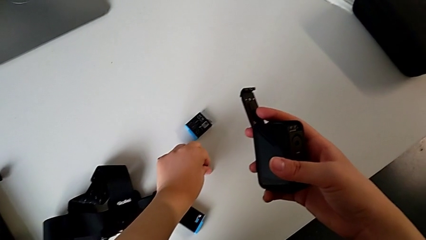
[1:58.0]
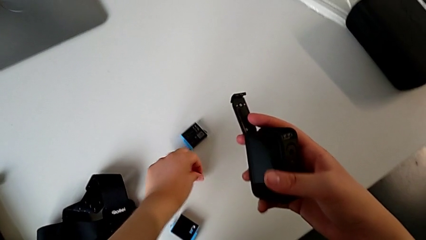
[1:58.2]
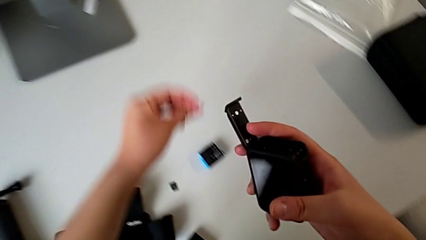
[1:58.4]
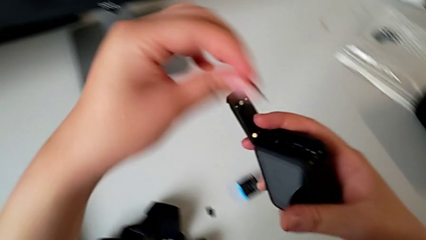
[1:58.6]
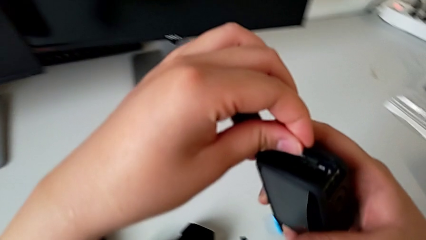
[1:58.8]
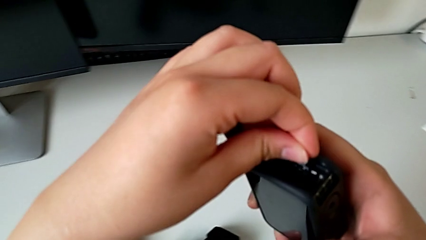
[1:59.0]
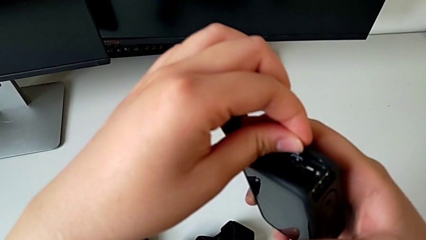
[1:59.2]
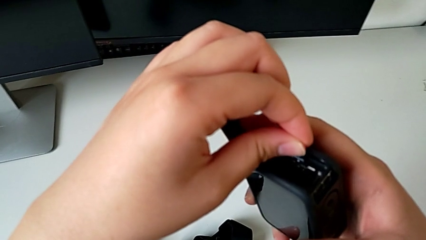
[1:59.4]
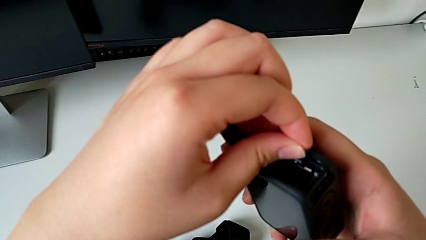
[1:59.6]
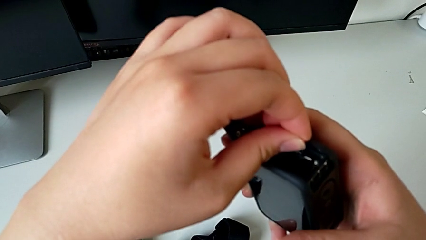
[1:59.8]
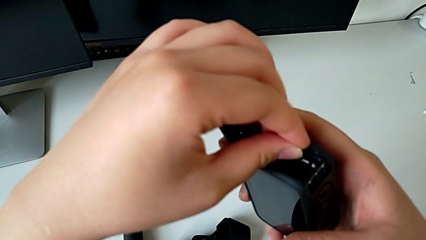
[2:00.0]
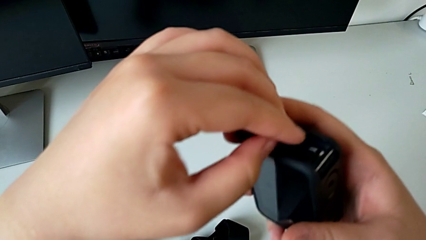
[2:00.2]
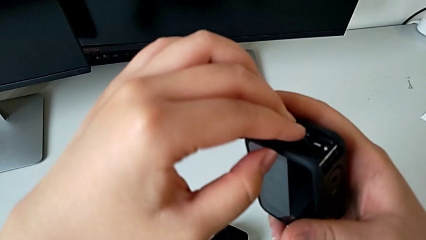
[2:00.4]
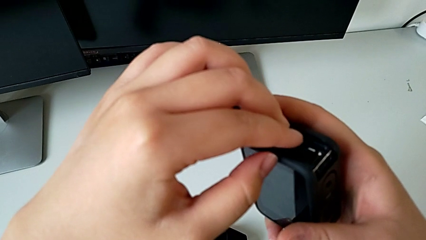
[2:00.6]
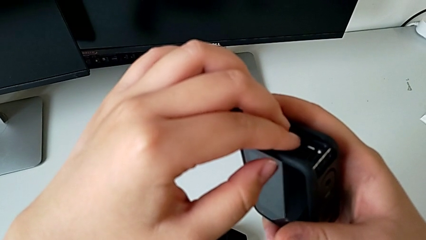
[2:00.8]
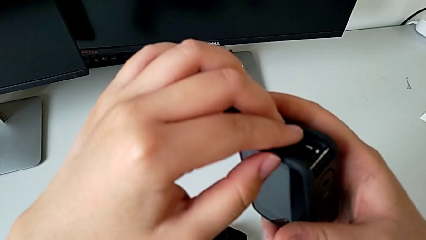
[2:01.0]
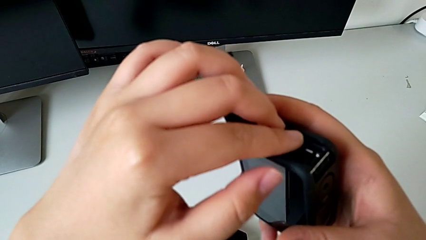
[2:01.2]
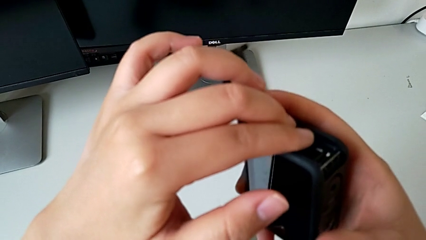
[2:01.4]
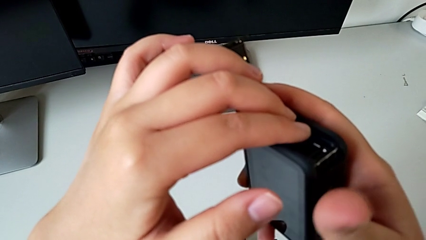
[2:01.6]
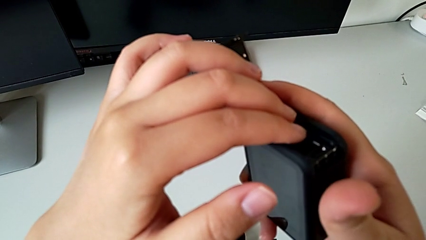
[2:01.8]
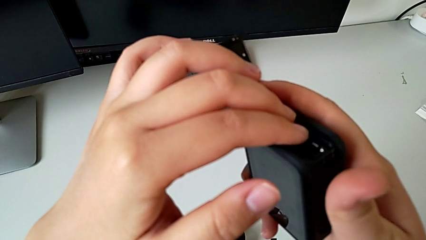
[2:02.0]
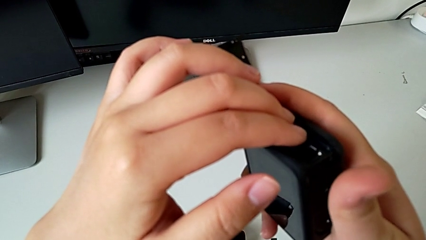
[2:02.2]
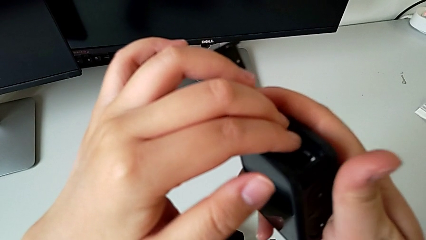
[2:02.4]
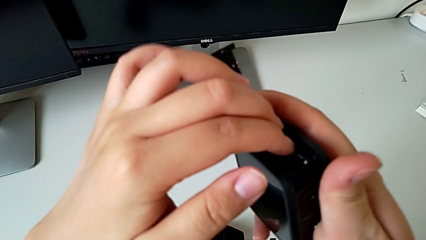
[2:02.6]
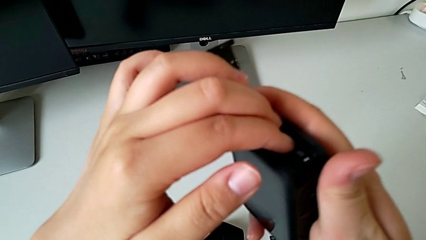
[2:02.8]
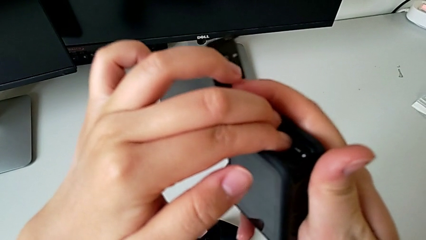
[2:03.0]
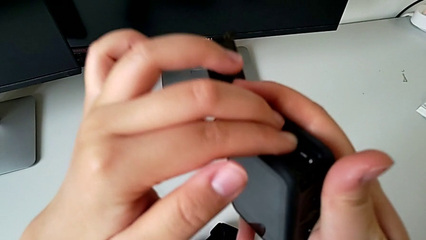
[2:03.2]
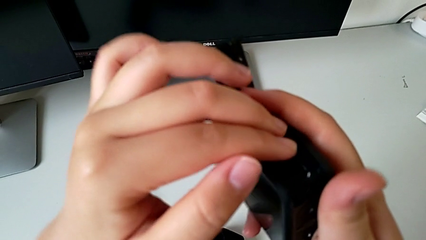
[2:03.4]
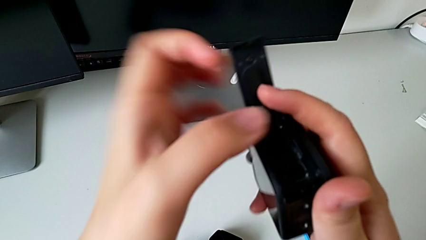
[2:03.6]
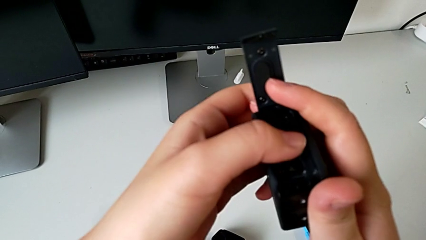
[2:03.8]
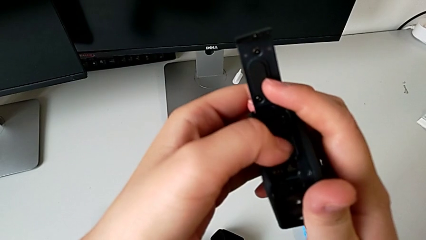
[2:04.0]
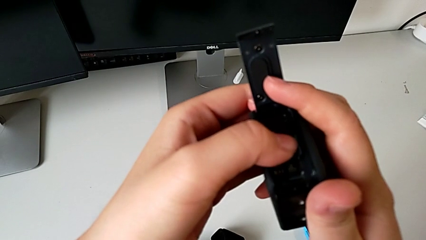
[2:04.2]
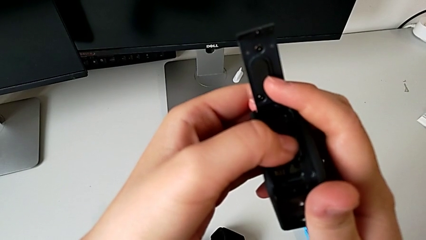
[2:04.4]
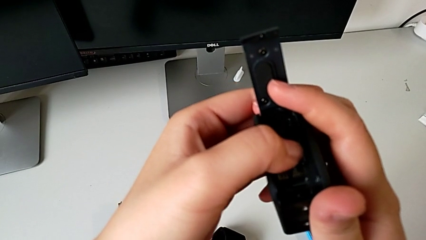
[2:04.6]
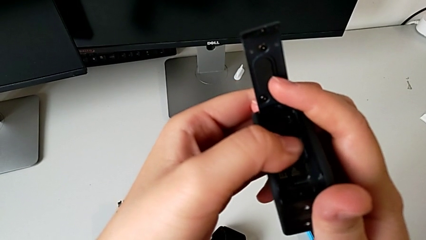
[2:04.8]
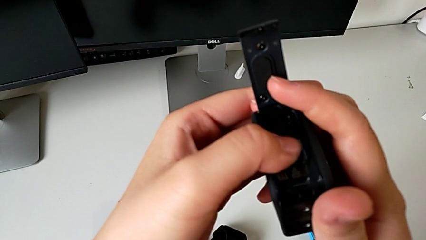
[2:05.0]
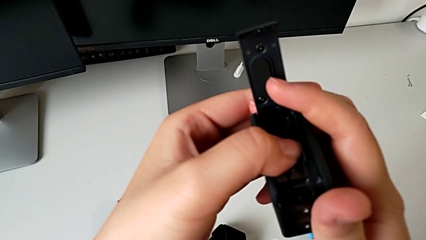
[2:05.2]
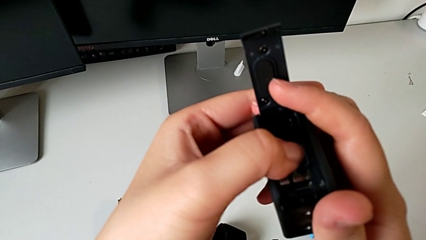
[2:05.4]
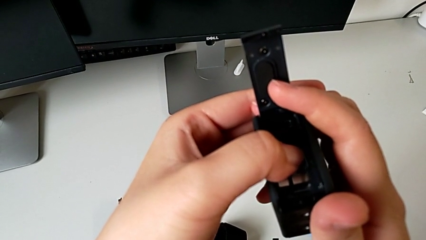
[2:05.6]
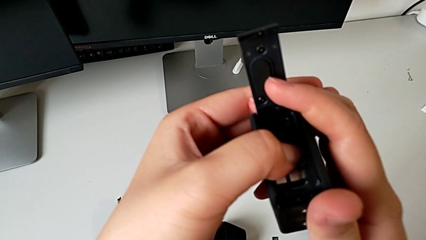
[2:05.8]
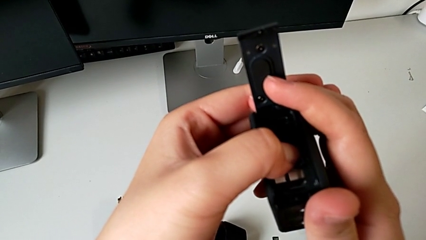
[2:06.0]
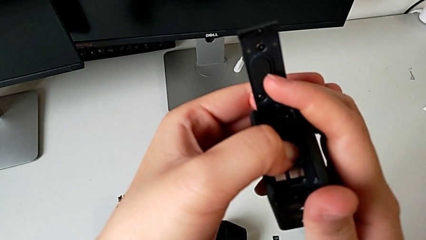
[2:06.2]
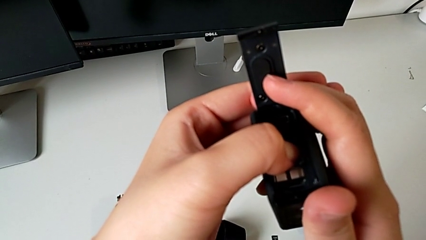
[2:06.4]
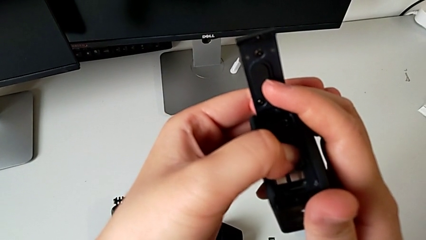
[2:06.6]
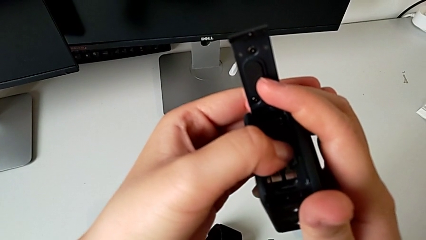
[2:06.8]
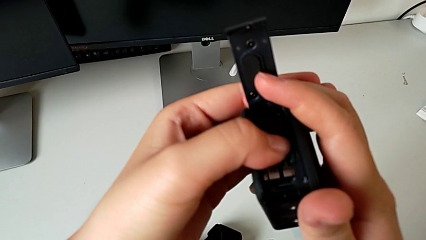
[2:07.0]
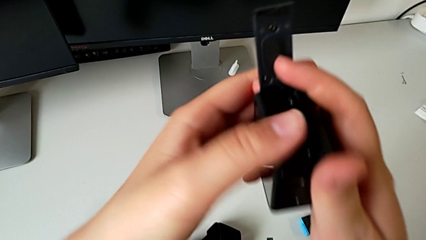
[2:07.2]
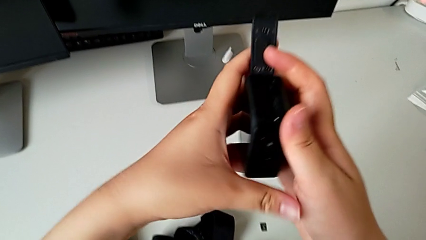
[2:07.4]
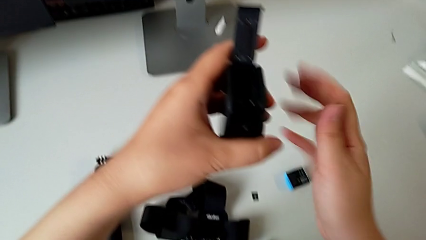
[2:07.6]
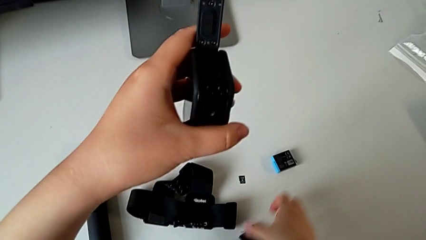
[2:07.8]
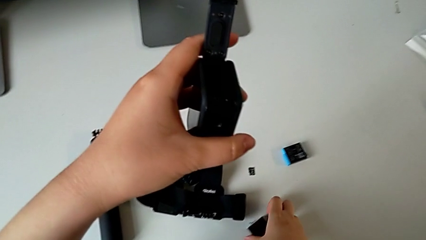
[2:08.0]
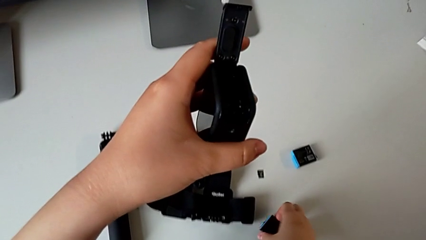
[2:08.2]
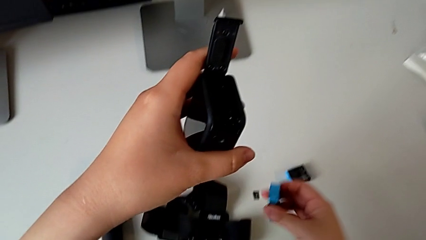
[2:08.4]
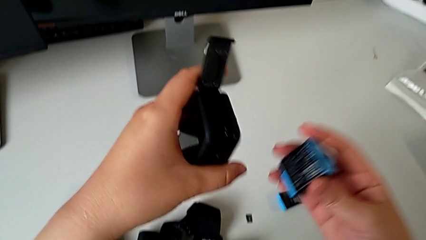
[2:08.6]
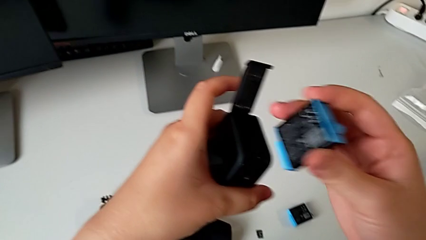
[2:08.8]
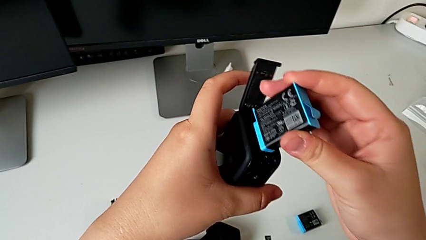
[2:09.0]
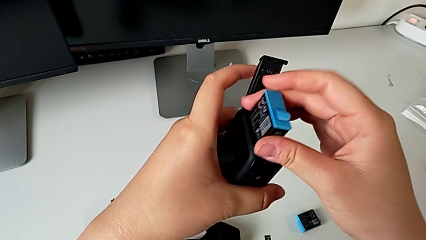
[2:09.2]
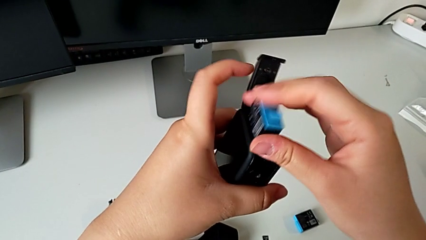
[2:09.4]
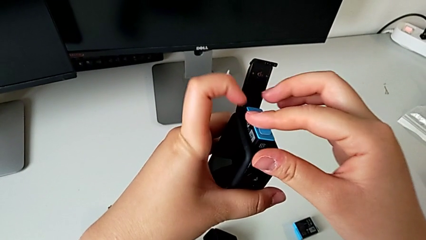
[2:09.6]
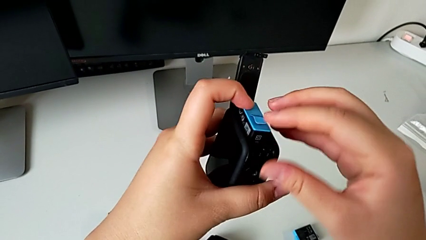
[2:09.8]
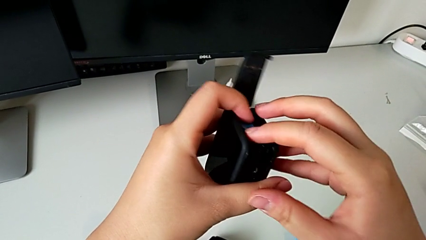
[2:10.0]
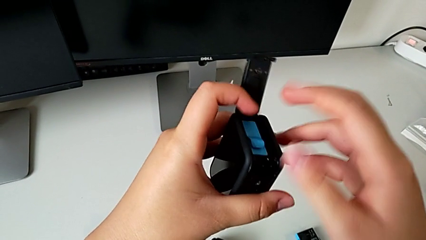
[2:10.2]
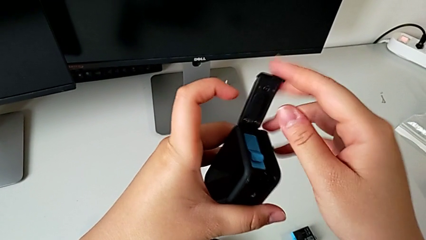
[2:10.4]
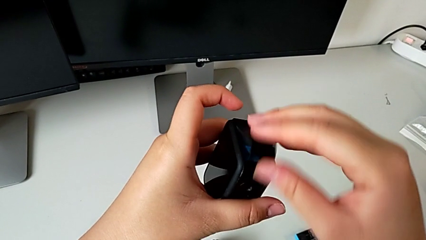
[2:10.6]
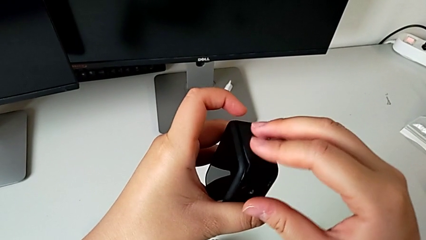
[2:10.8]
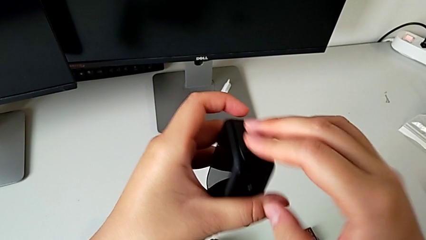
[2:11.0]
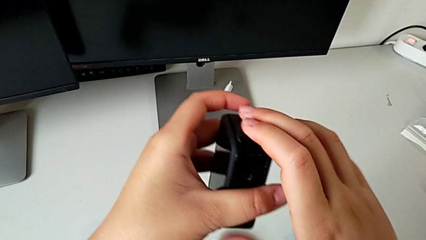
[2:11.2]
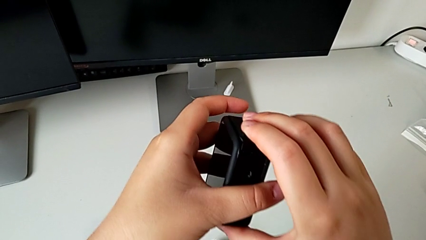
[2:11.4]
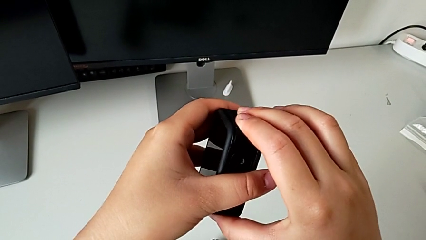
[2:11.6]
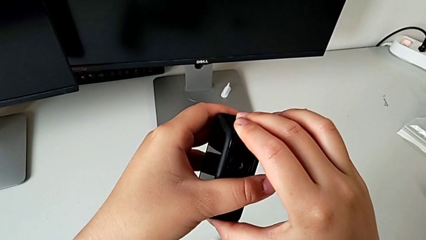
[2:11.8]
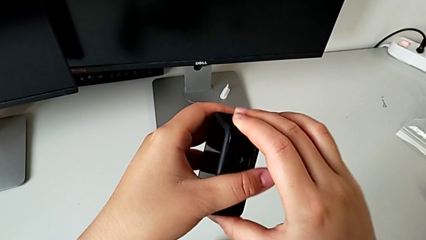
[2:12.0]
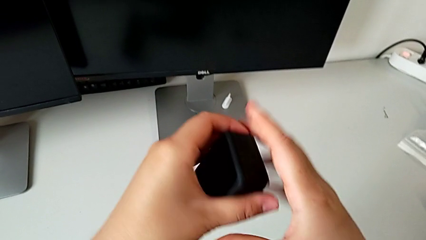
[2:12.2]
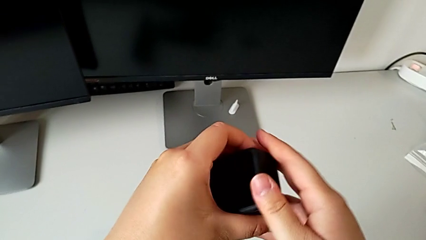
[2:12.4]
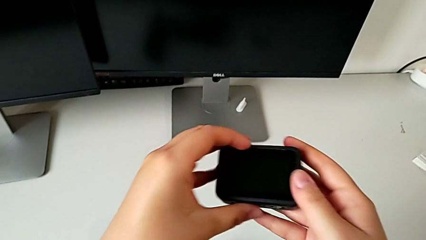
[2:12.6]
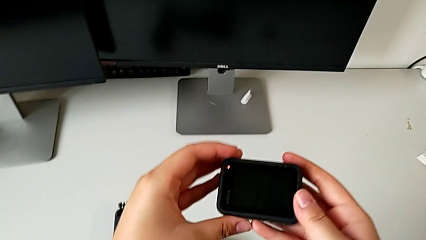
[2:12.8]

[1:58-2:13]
The camera wearer is exchanging the Micro SD card from the GoPro with the one on the table. They insert the new SD card, grab the new battery, insert it and close the battery door.

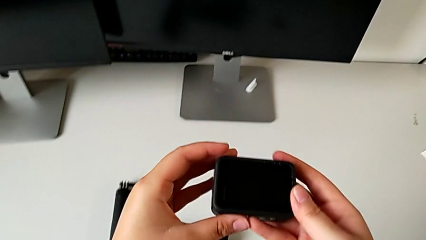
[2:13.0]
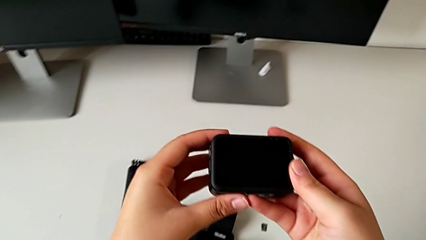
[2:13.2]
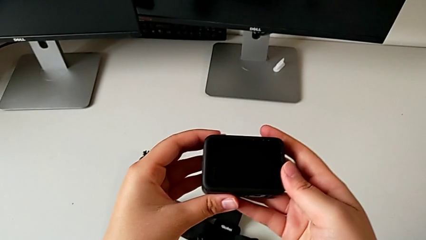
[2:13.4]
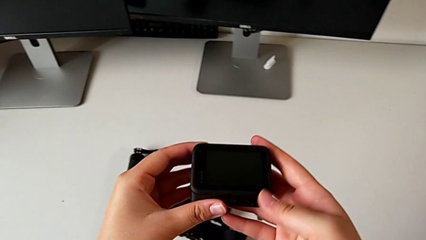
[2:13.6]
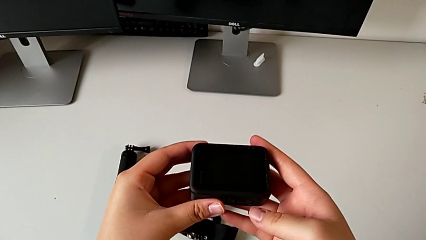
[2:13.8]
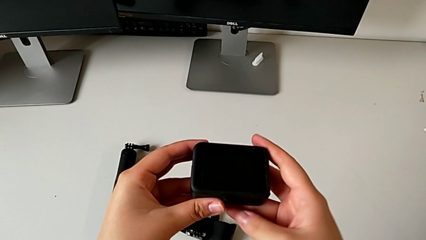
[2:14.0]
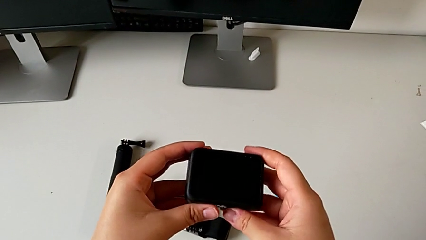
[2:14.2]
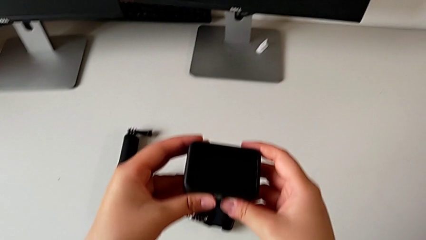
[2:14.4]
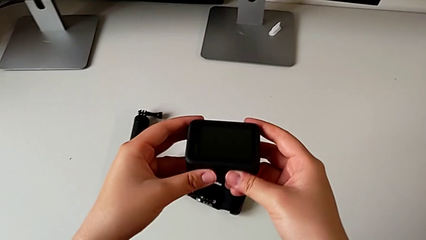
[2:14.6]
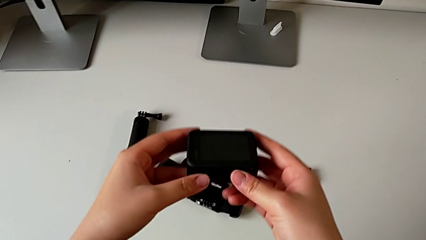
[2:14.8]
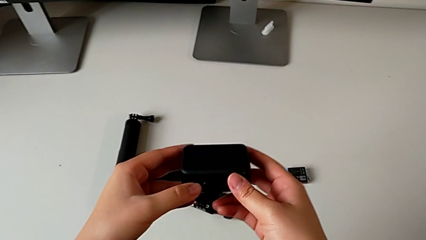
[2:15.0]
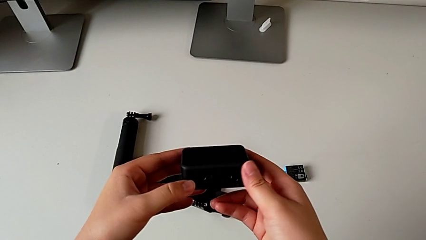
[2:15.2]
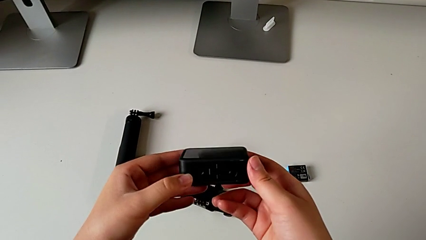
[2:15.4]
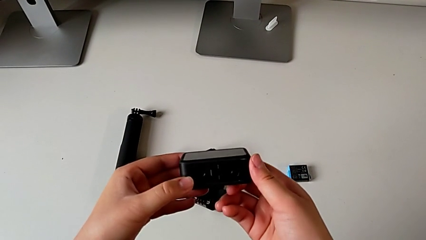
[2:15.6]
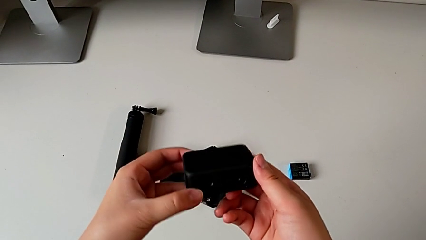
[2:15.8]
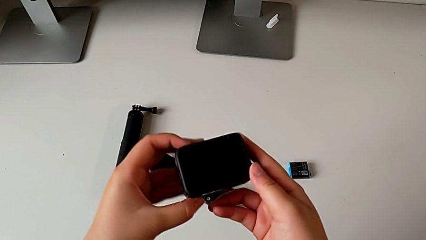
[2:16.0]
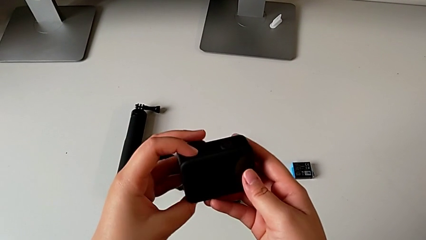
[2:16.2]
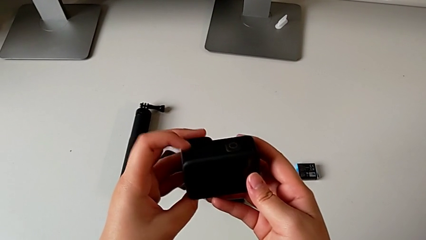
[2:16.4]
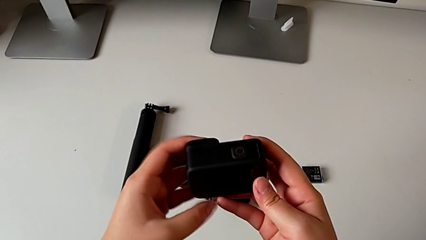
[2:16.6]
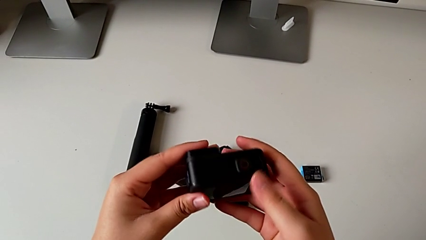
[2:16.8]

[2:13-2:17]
The camera wearer is turning on their GoPro. They grab the GoPro.
